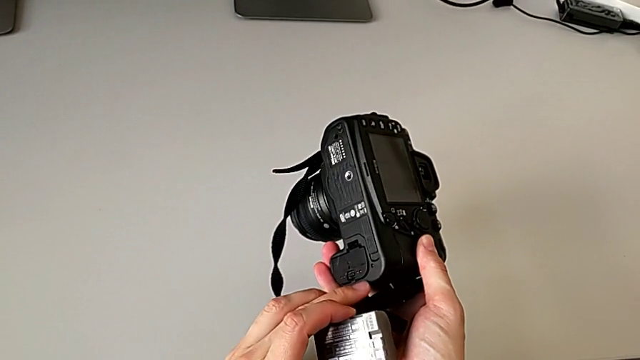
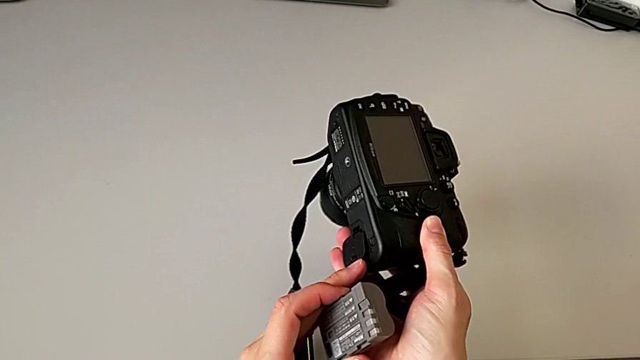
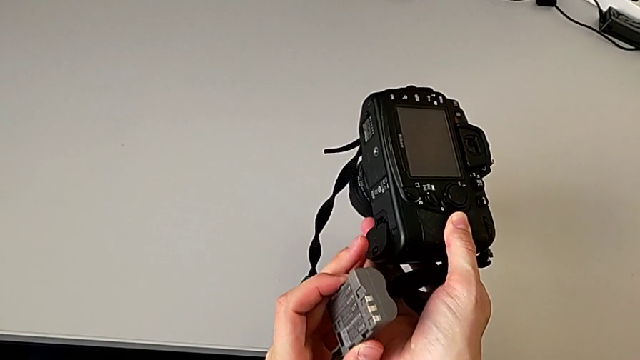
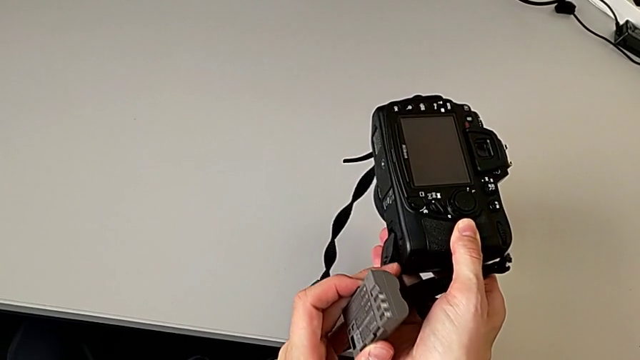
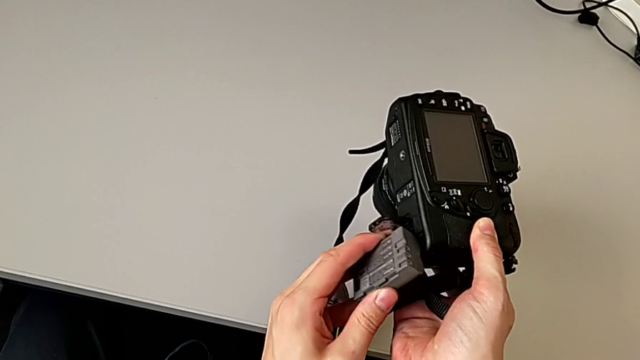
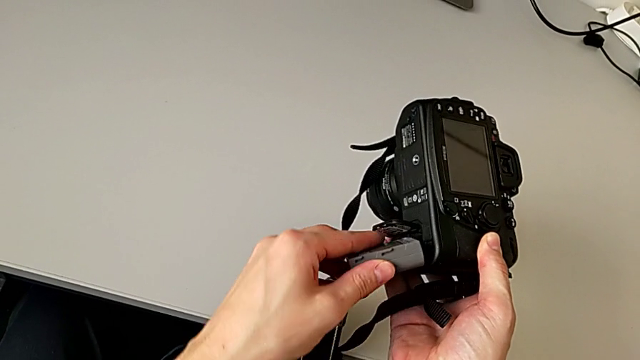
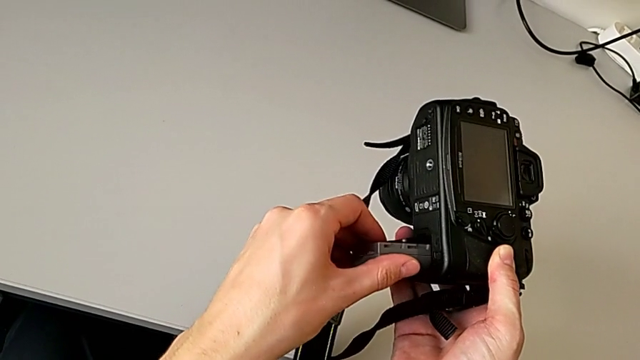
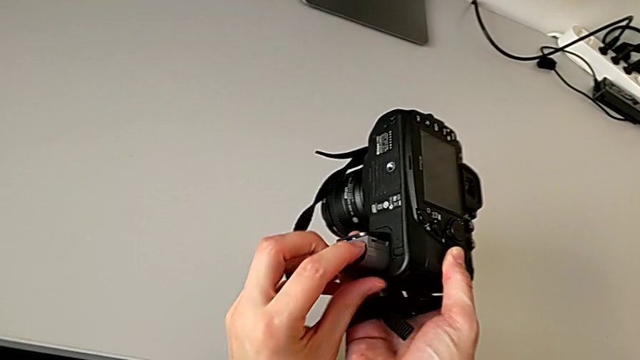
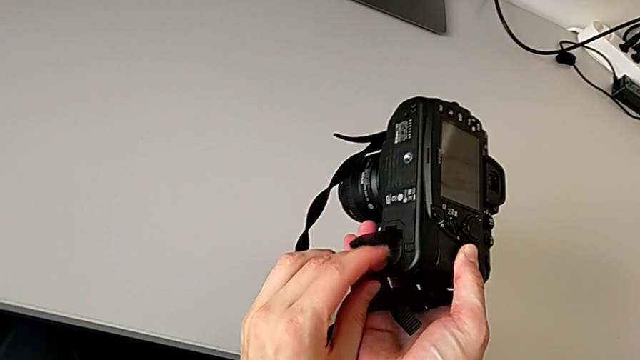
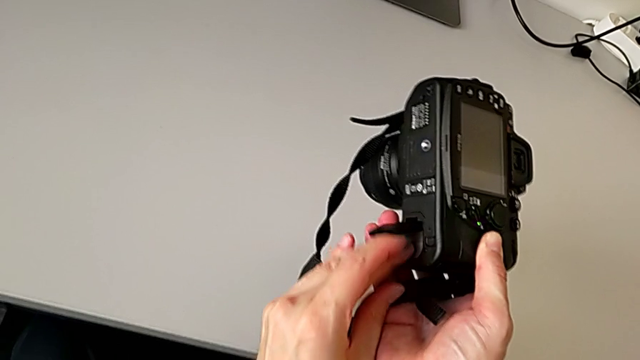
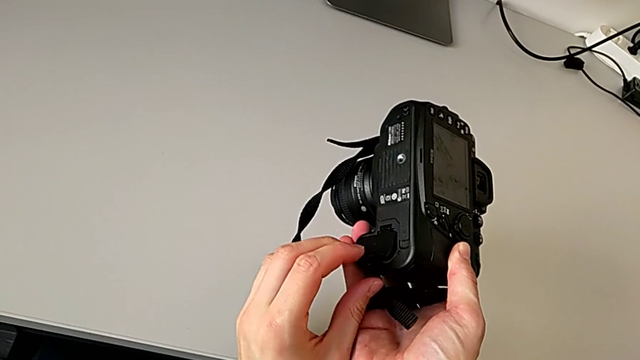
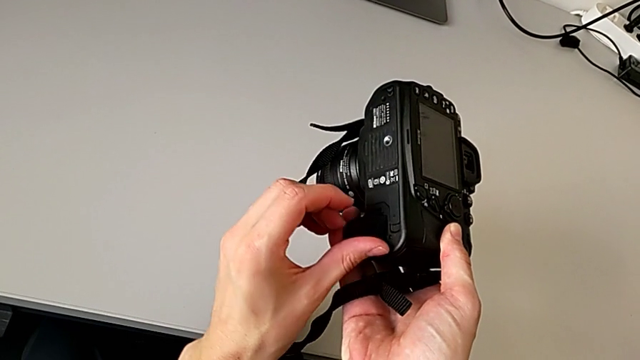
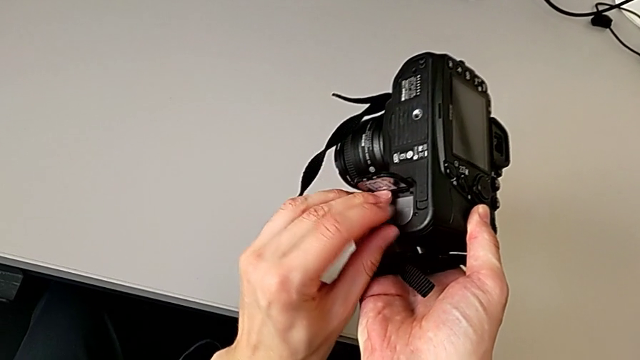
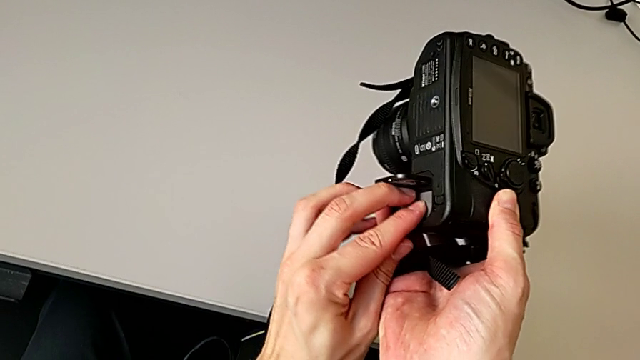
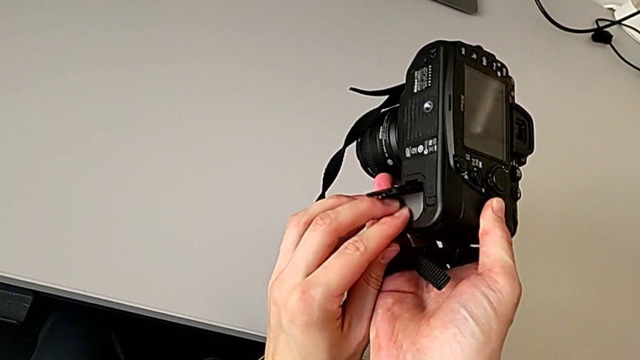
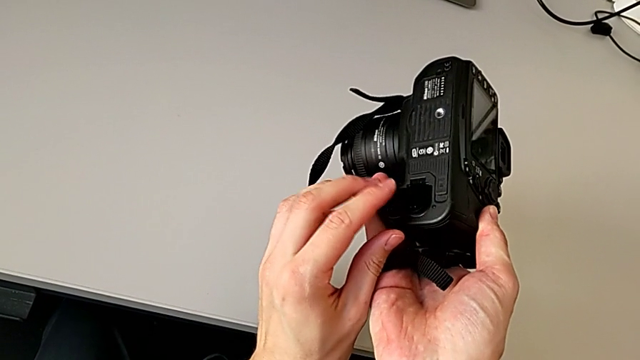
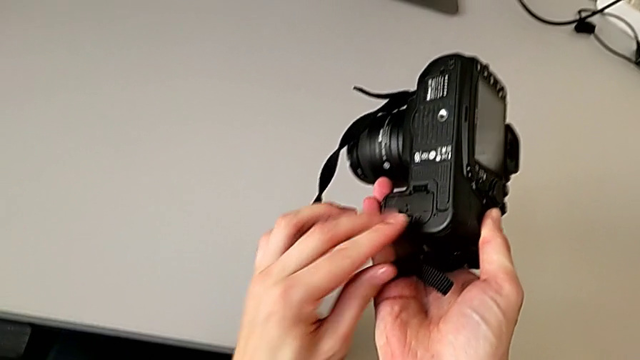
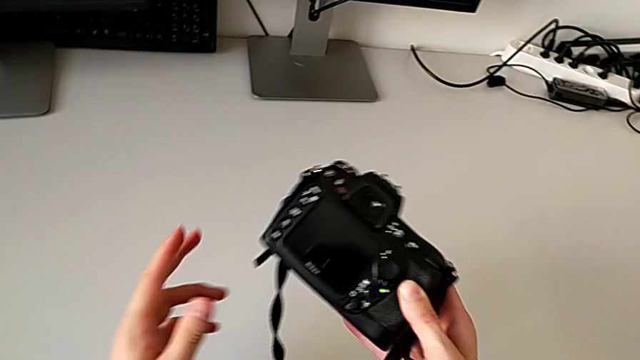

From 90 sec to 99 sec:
The camera wearer is changing the battery. They open the battery door, insert the battery, press it and close the battery door.

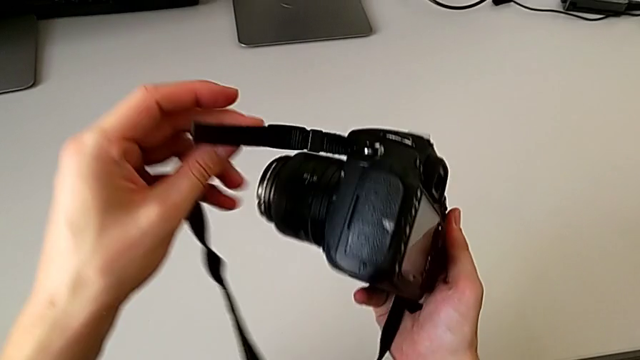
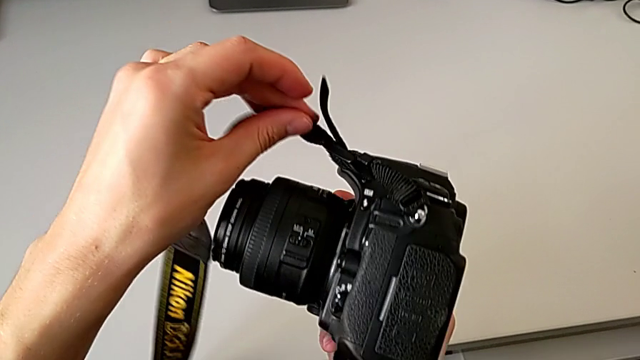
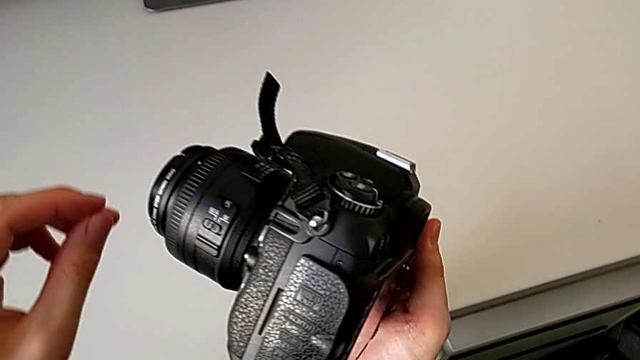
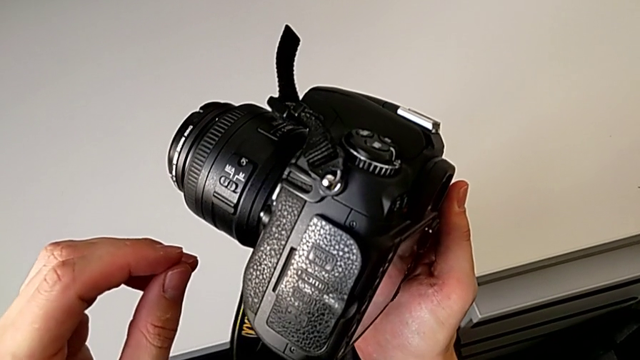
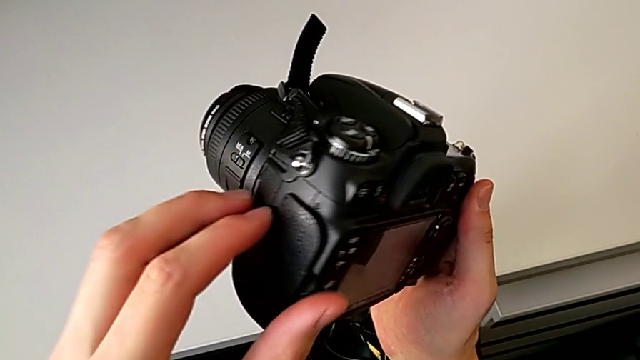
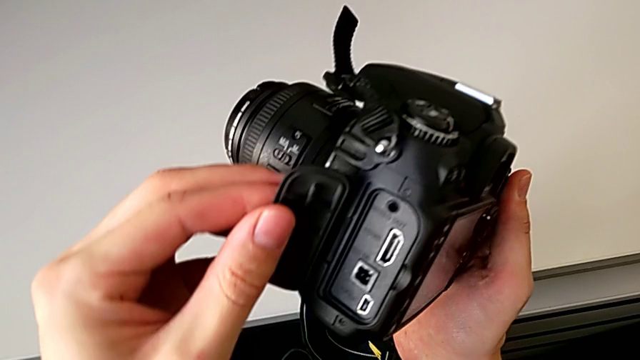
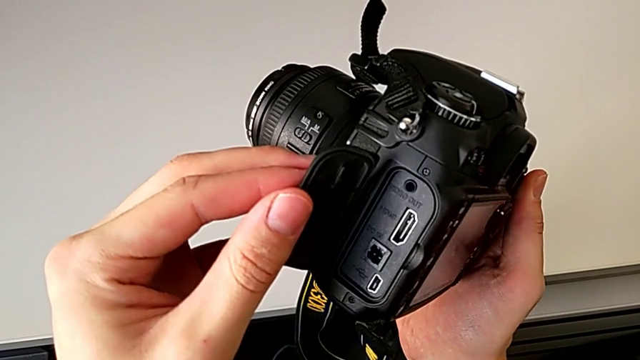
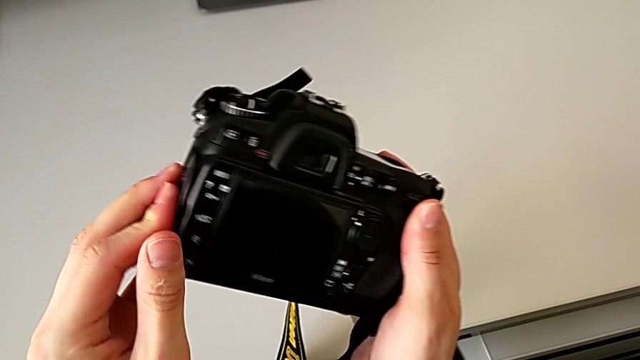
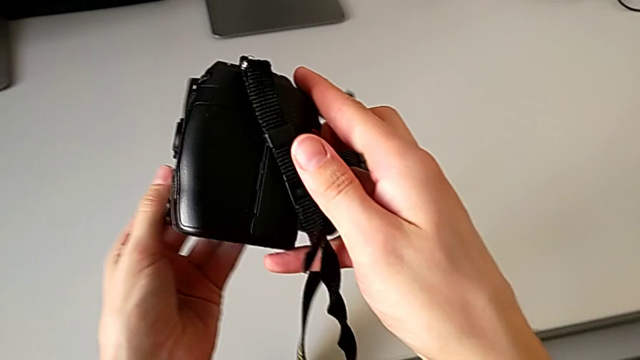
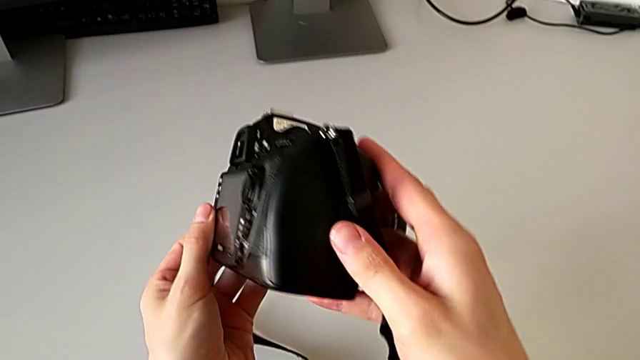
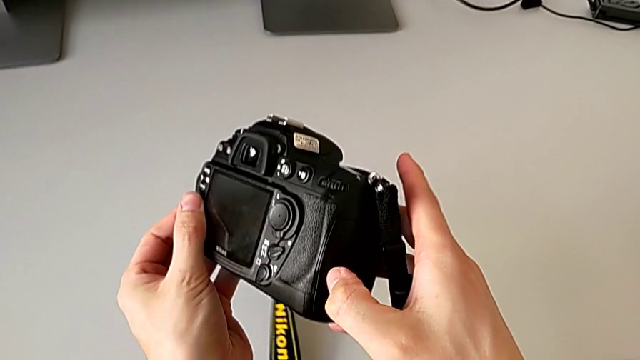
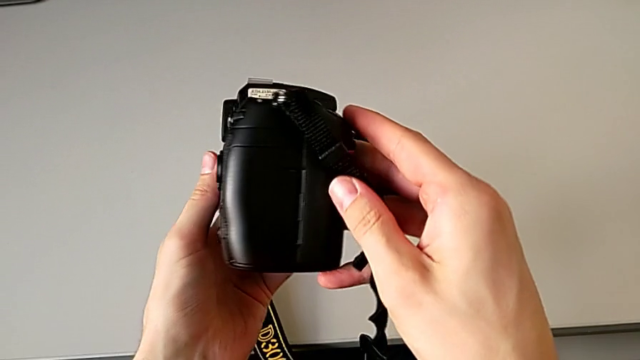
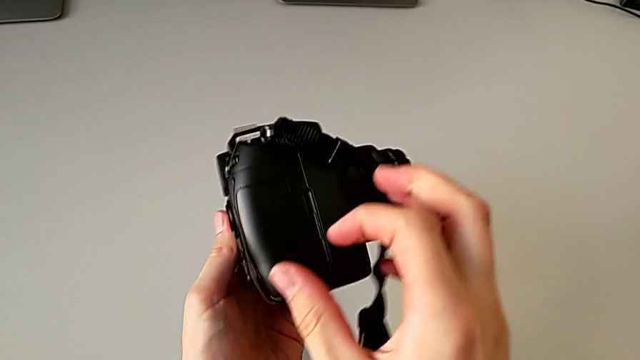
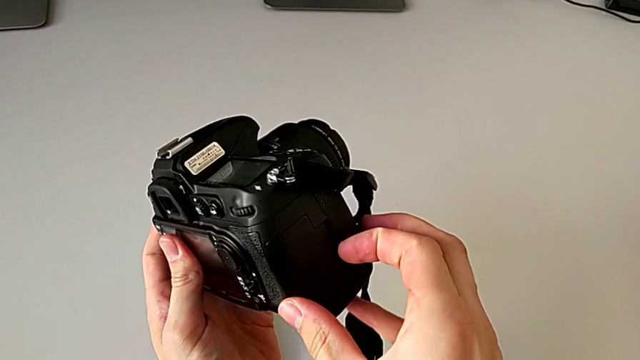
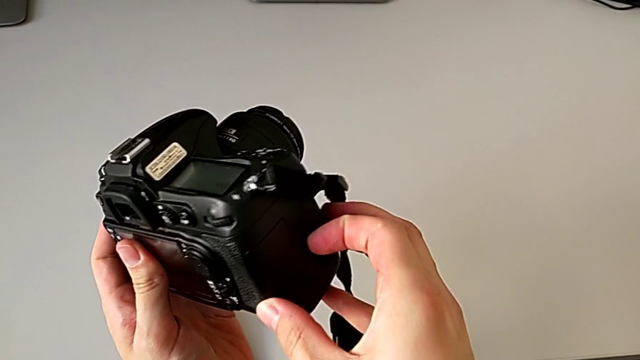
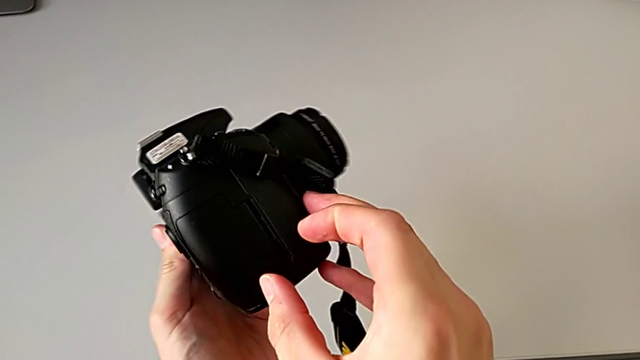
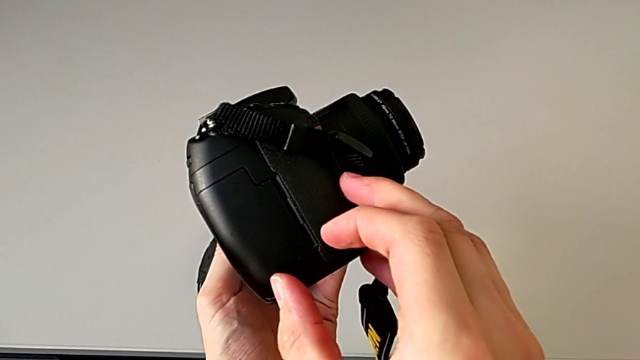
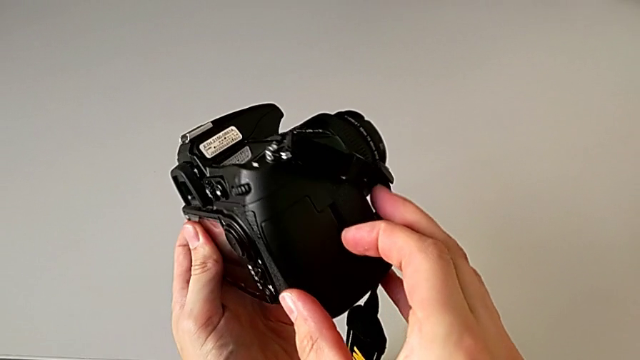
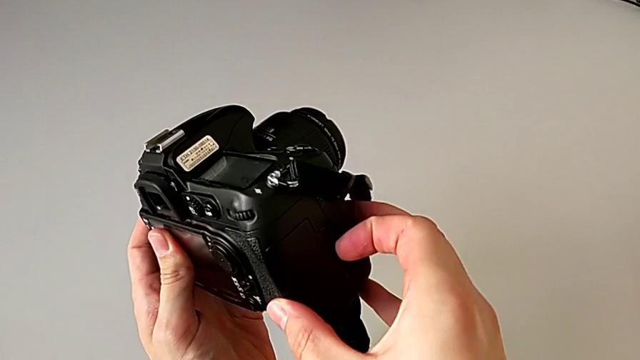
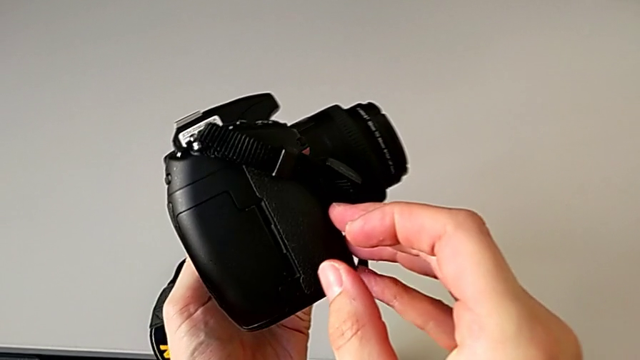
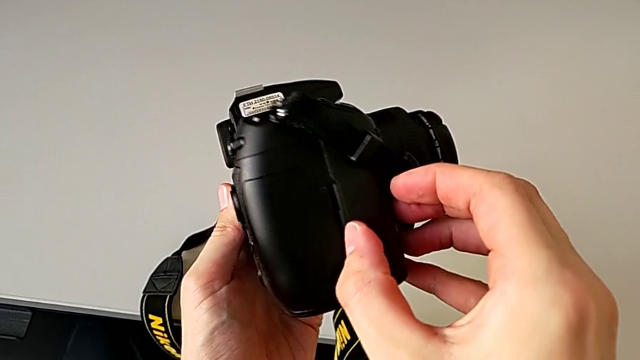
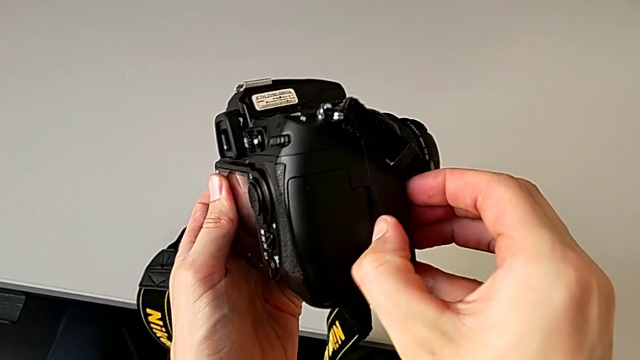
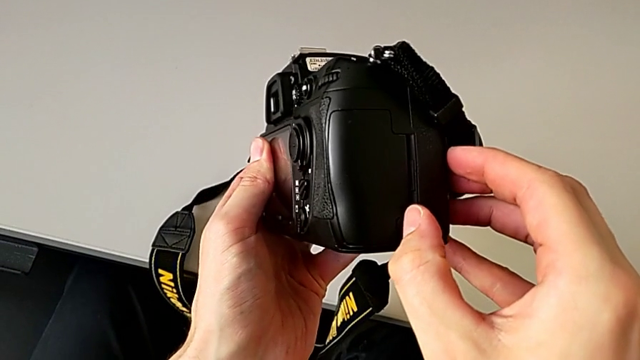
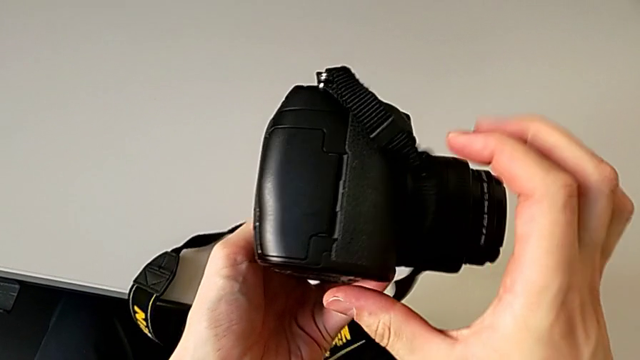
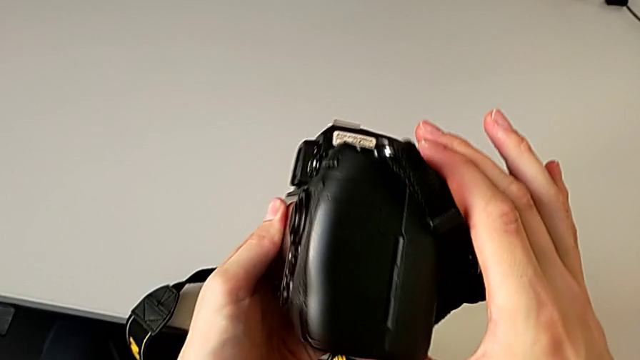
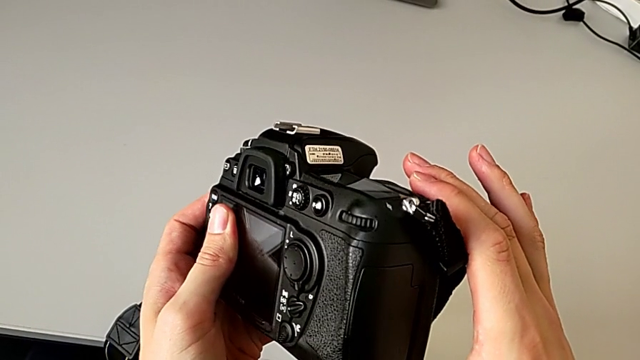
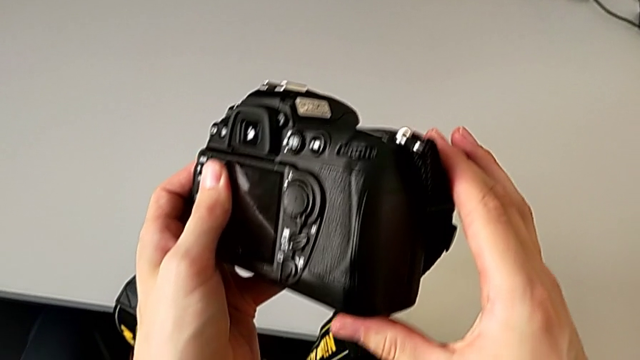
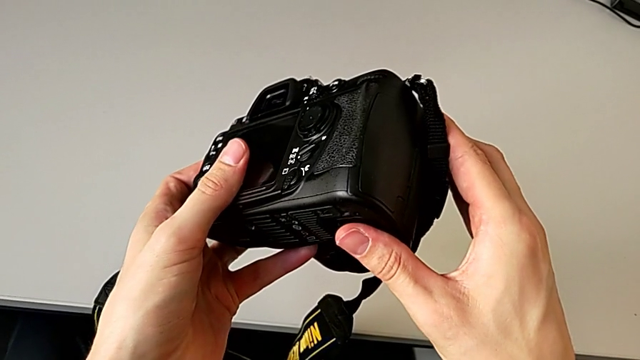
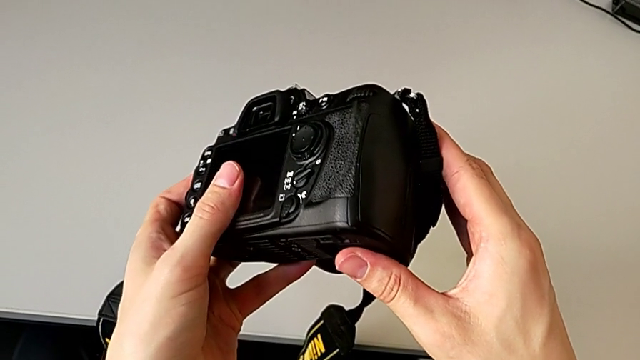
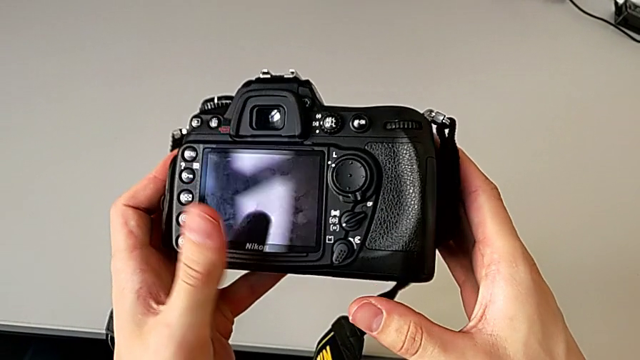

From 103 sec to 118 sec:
The camera wearer is changing the SD card. They wrongly inspect the DSLR and open the black SD slot, inspecting the incorrect compartment. They close the SD slot, rotate the DSLR and wrongly push the SD slot.
